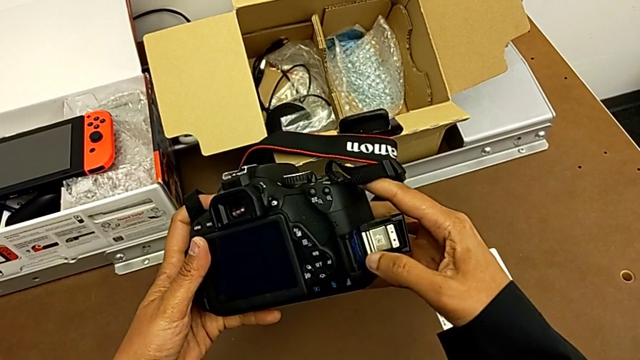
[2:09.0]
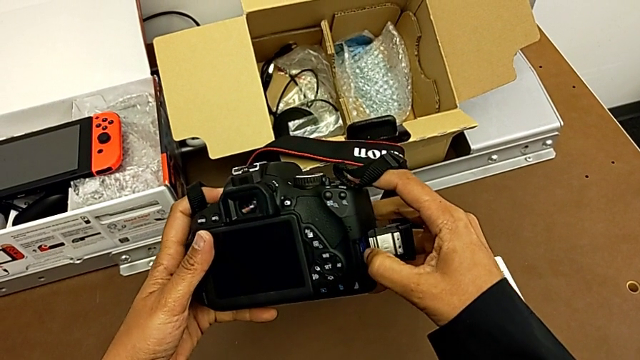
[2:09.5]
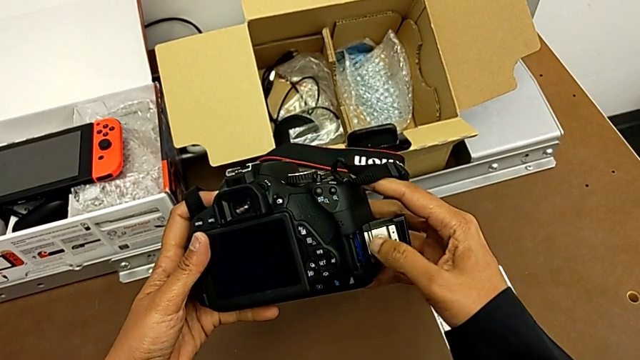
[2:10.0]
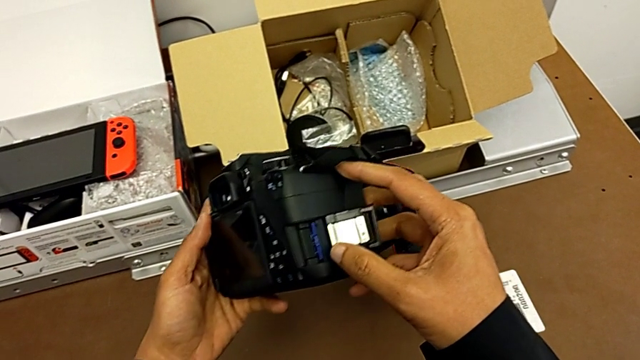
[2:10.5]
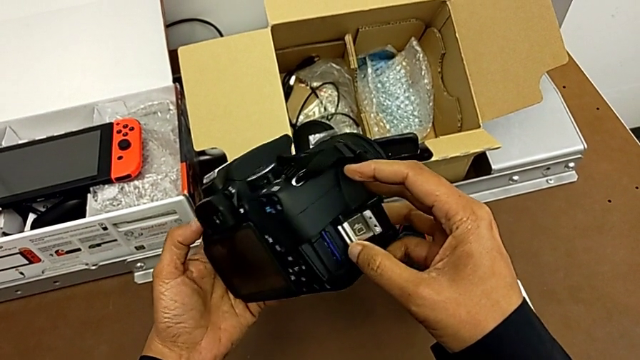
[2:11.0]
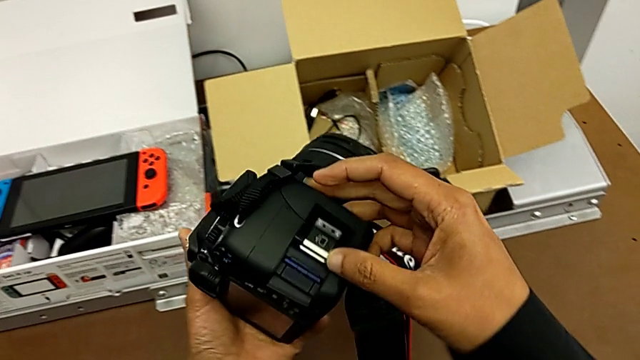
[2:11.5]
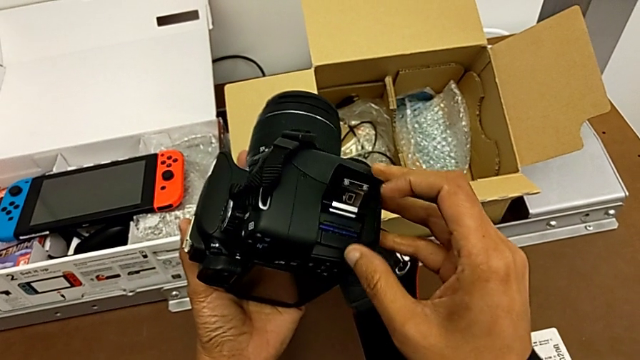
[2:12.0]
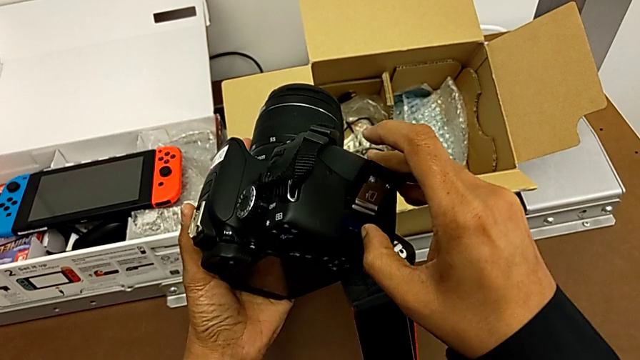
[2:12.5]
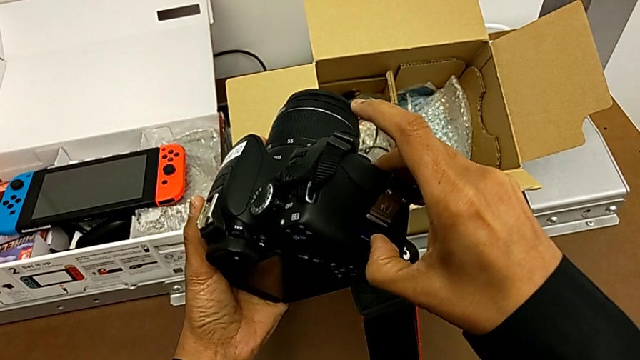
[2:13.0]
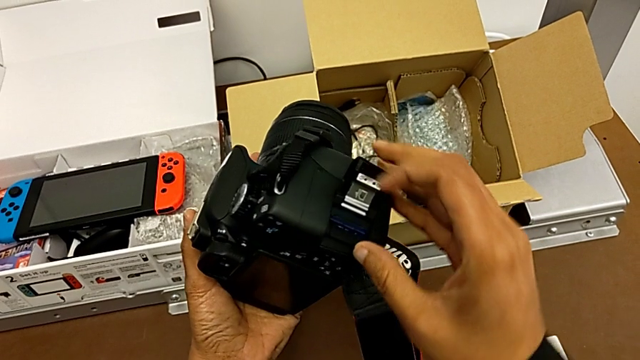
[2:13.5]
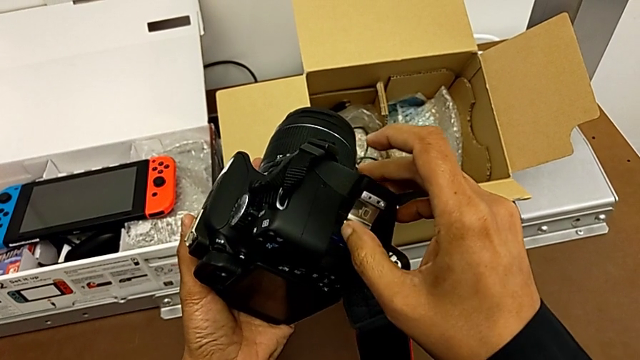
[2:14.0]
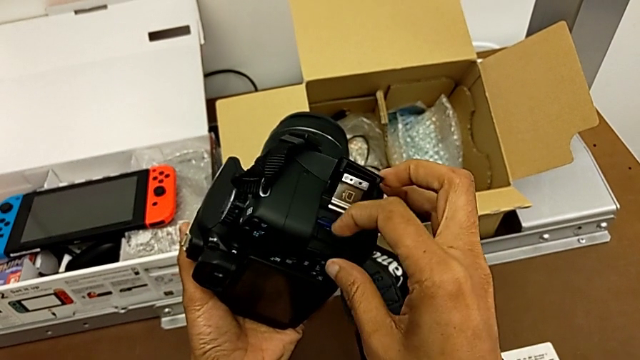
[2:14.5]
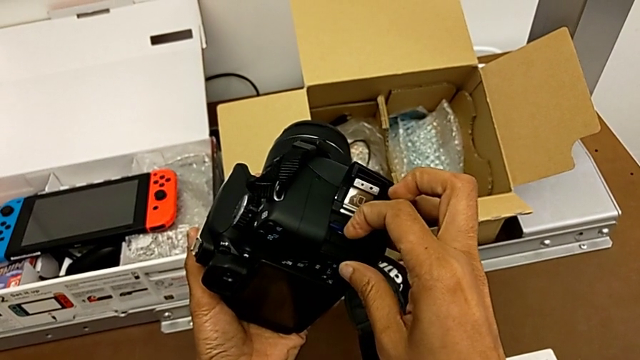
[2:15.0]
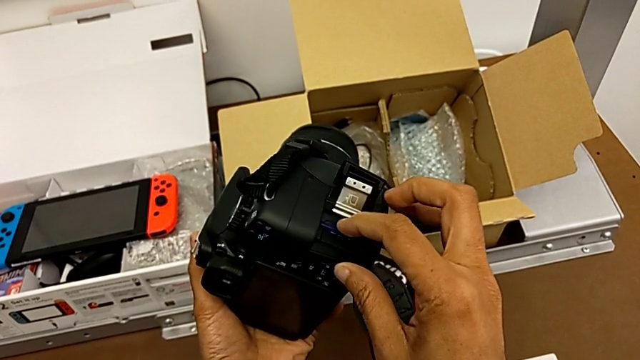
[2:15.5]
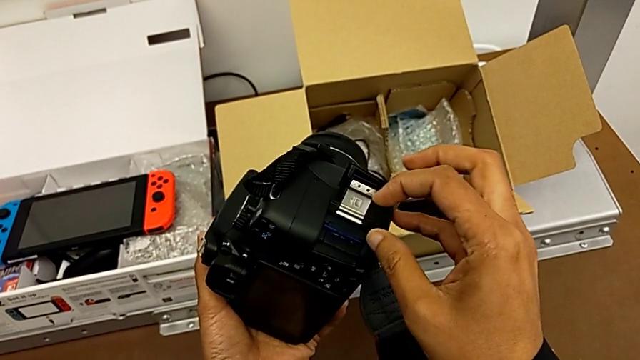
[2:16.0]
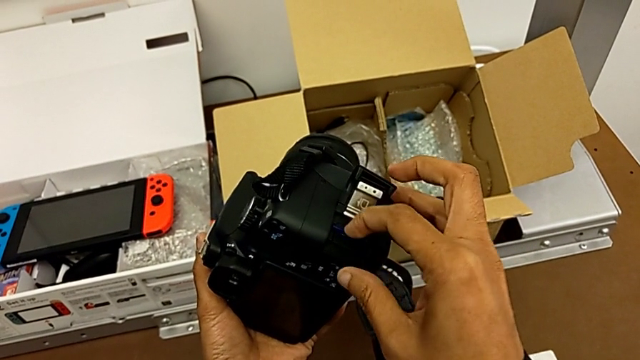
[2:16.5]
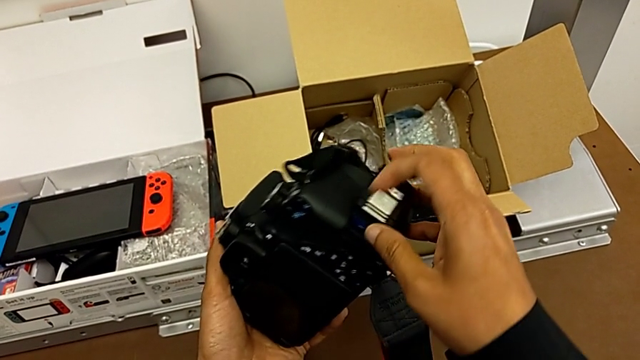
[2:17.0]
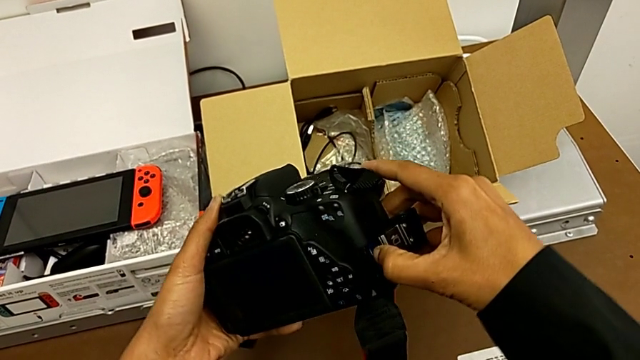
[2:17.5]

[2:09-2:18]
The camera wearer is removing the SD card. They push the SD card, grab the DSLR and push the SD card.

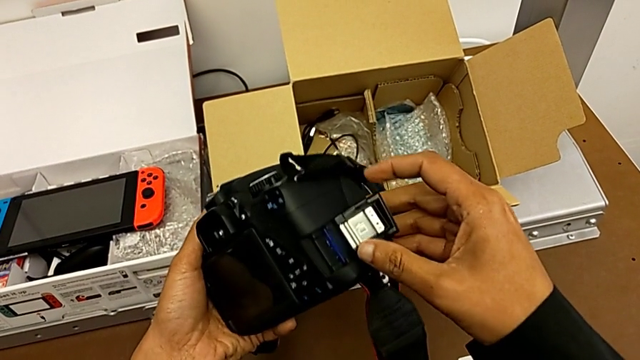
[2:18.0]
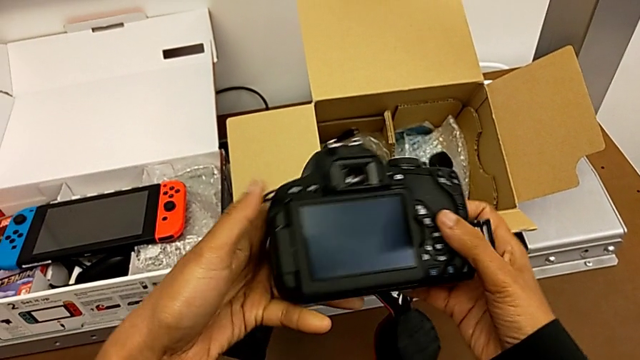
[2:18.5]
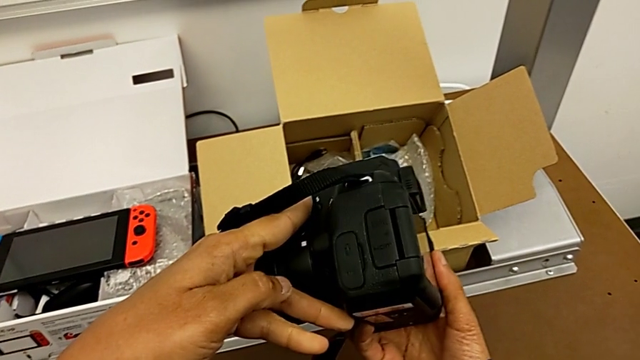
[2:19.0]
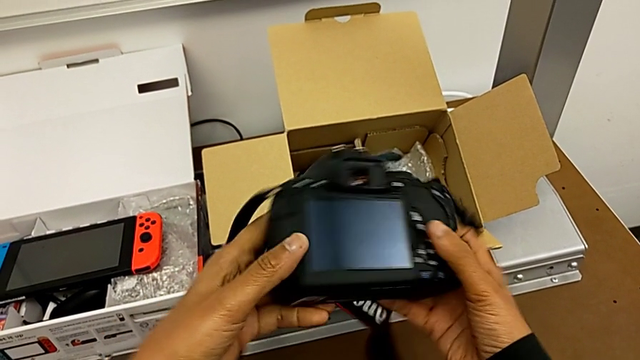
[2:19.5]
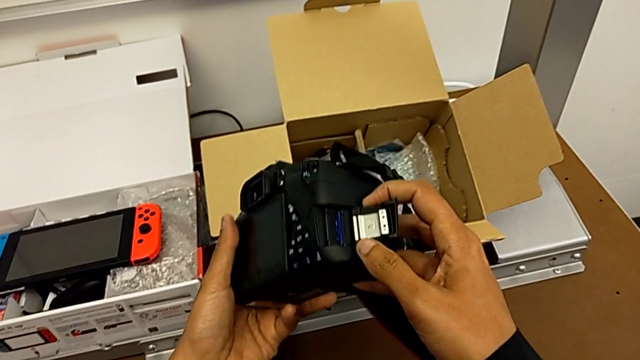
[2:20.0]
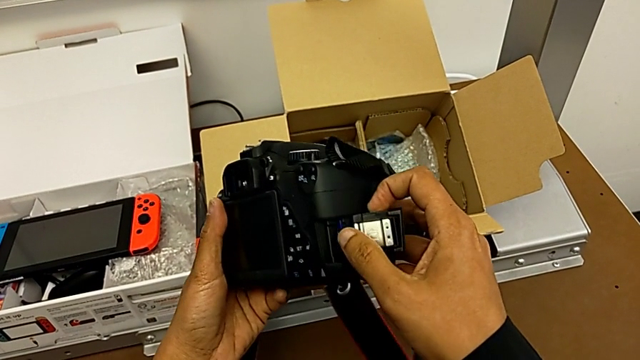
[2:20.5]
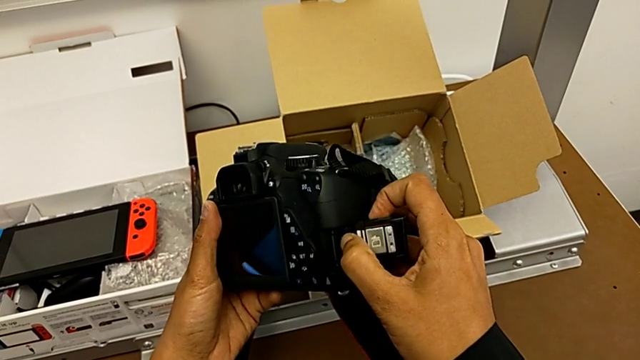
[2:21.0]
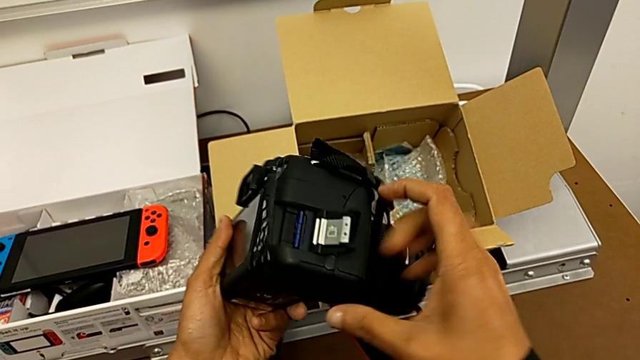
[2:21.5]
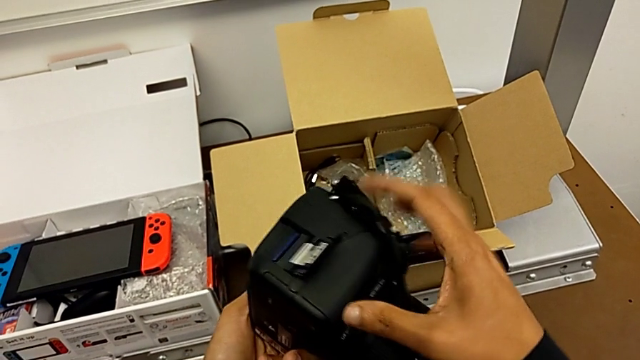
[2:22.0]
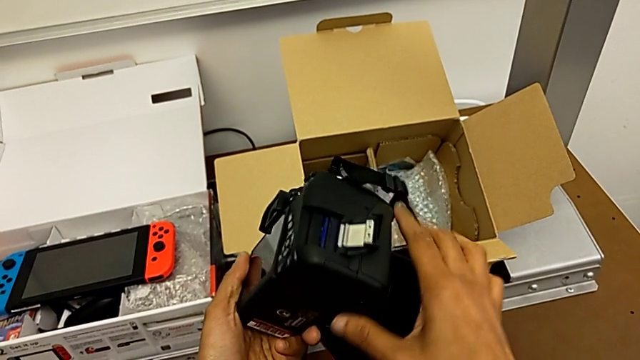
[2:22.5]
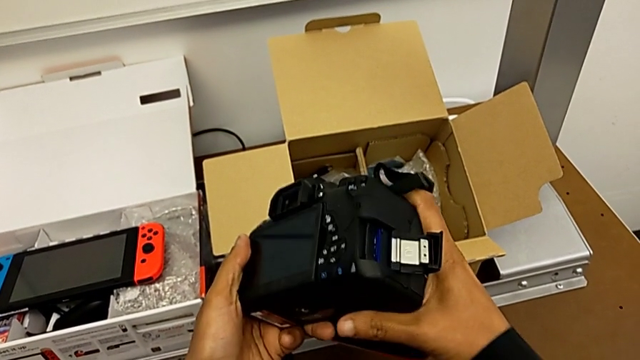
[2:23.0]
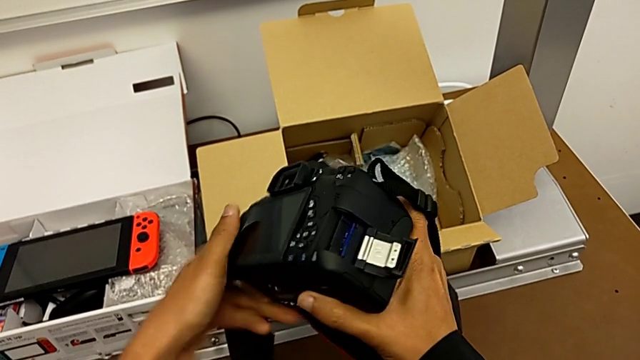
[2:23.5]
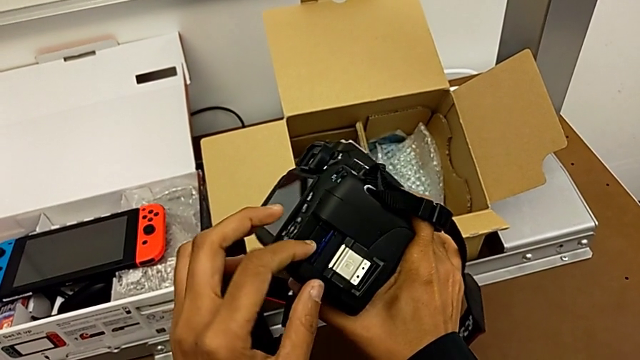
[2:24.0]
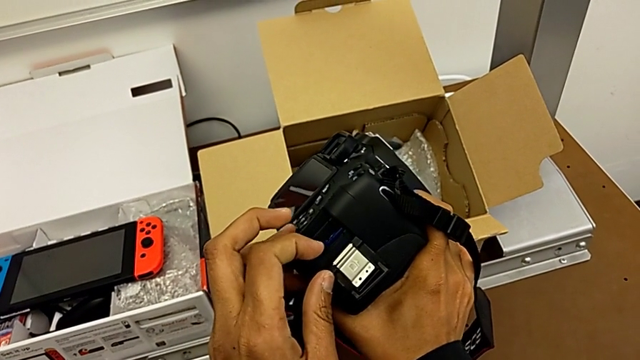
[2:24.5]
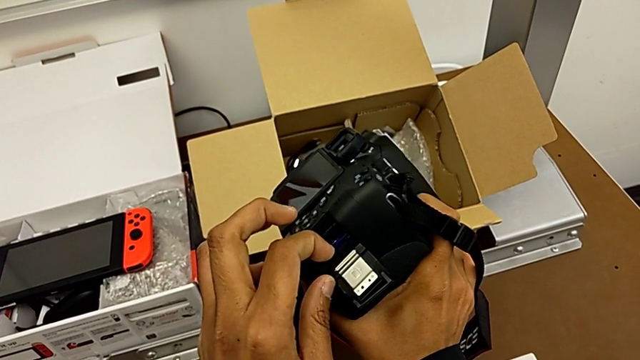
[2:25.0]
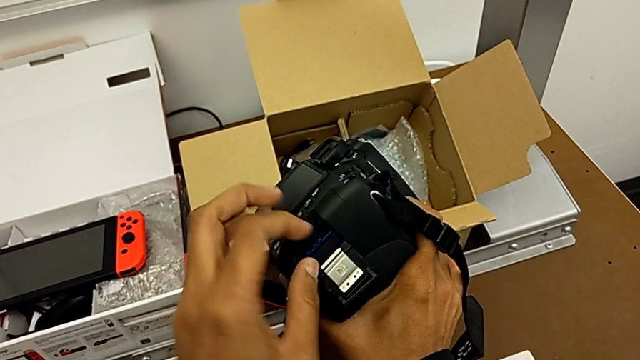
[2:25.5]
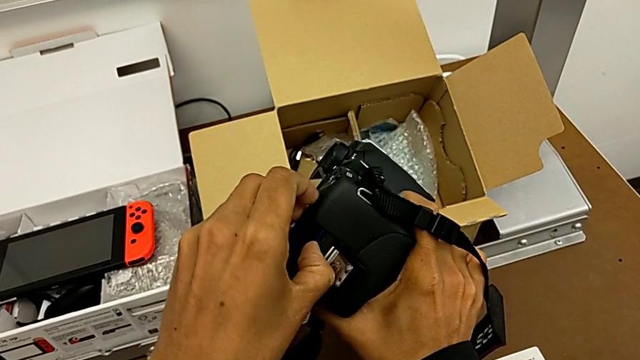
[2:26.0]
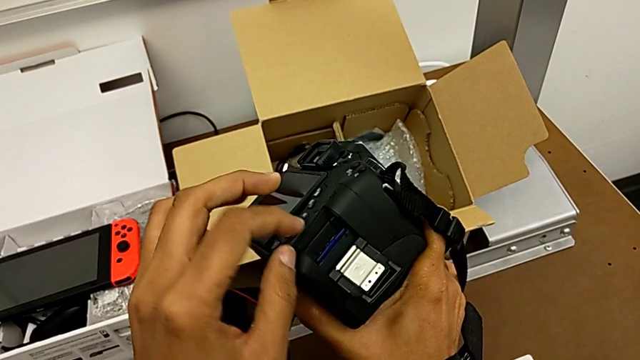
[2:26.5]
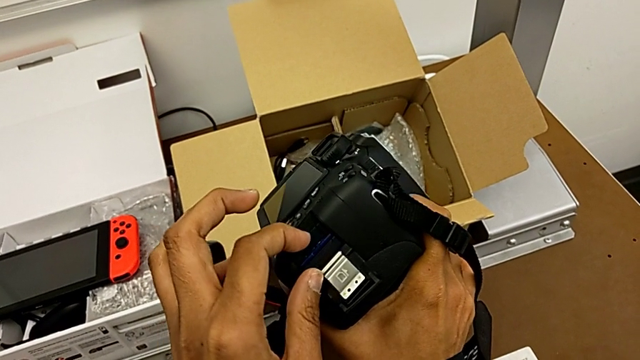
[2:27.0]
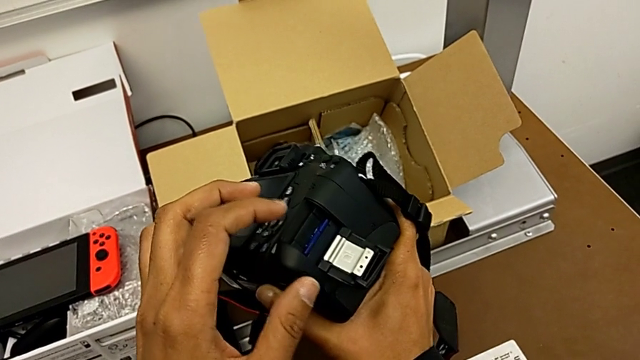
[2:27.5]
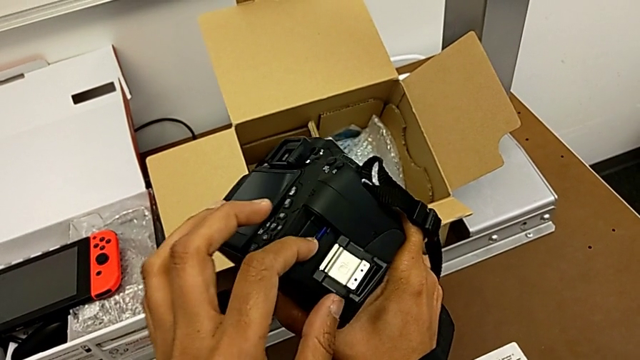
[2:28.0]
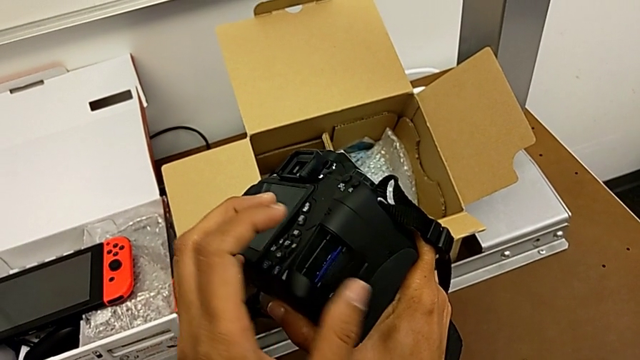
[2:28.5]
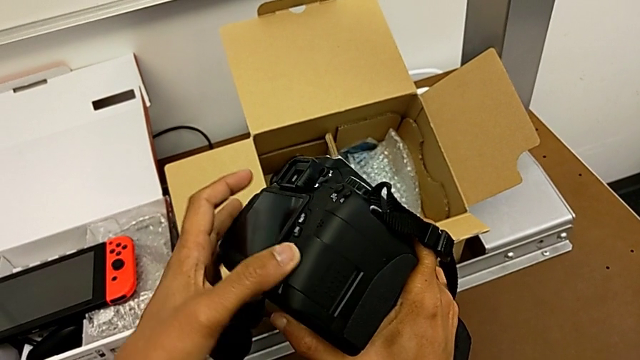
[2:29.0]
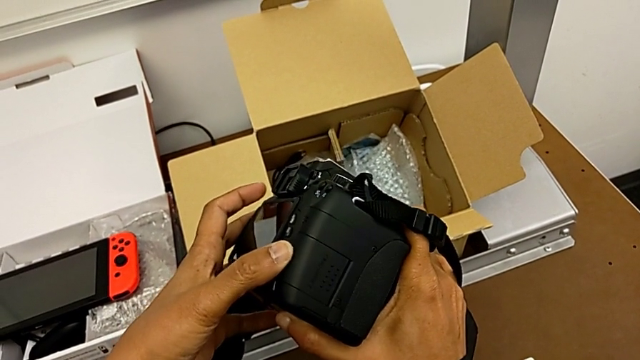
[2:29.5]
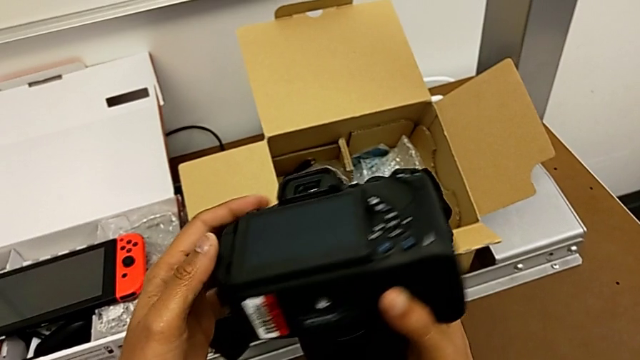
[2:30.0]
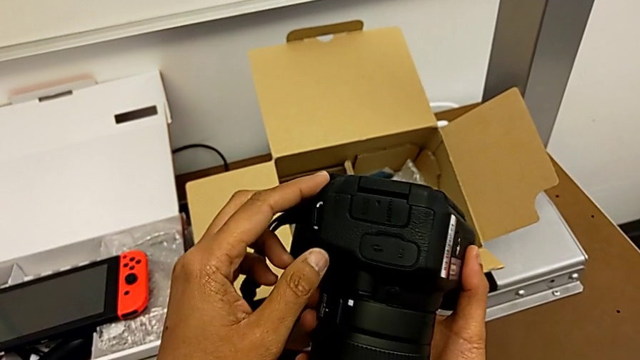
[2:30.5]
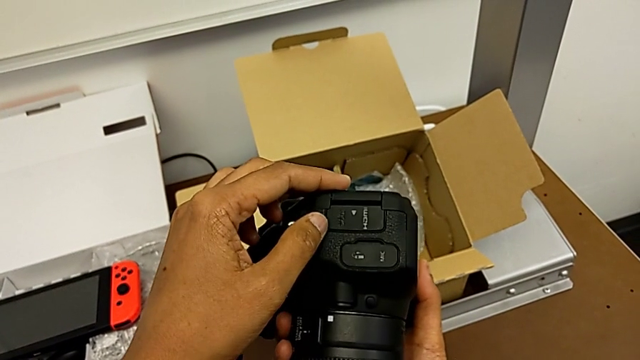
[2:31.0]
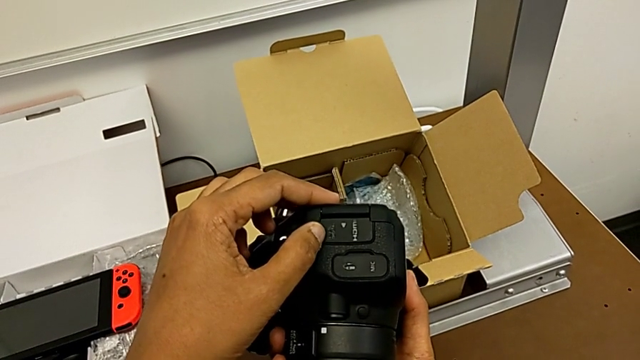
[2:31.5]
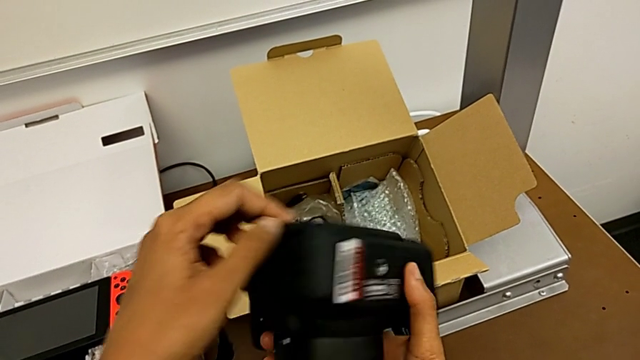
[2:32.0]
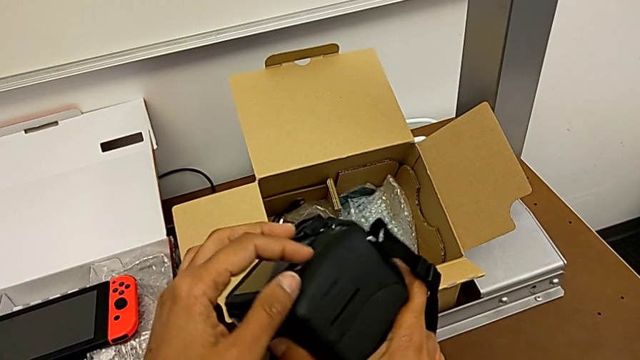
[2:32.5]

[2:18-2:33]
The camera wearer is removing the SD card. They inspect the DSLR, push the SD card, rotate the DSLR, push the SD card, close the SD slot and rotate the DSLR.
